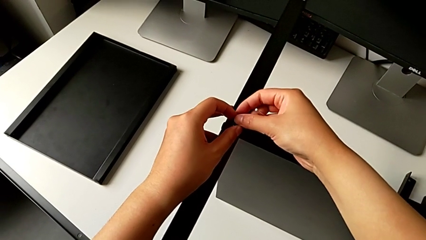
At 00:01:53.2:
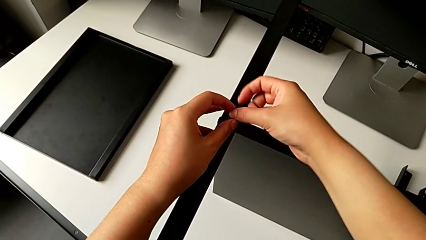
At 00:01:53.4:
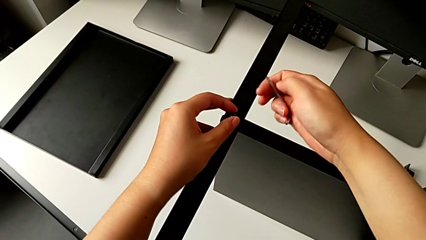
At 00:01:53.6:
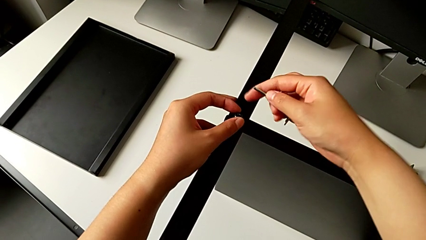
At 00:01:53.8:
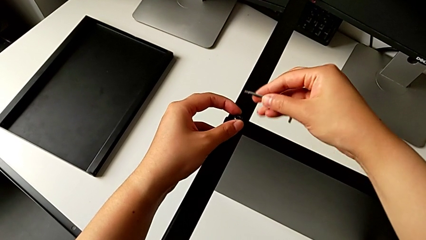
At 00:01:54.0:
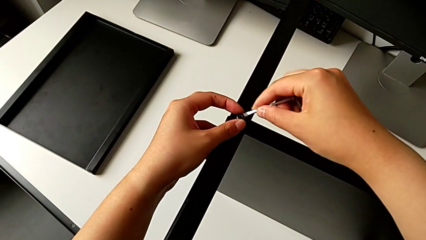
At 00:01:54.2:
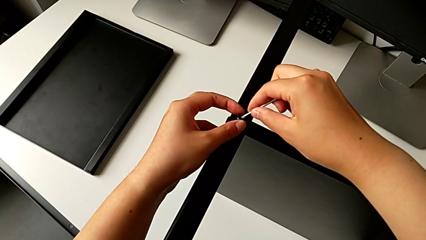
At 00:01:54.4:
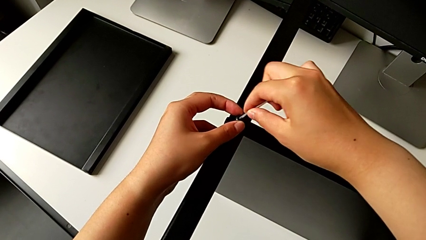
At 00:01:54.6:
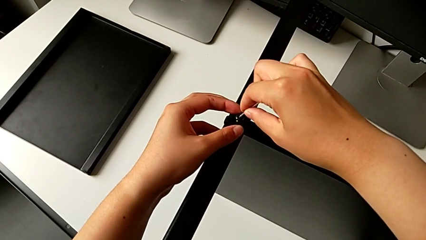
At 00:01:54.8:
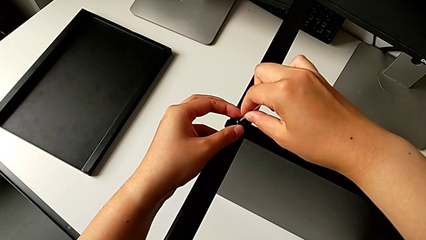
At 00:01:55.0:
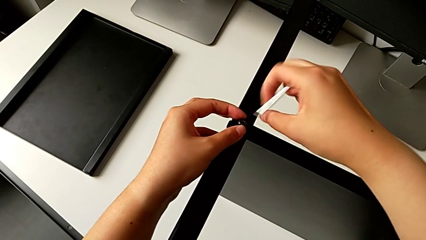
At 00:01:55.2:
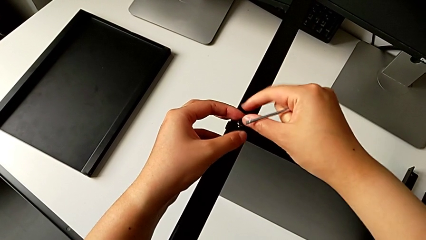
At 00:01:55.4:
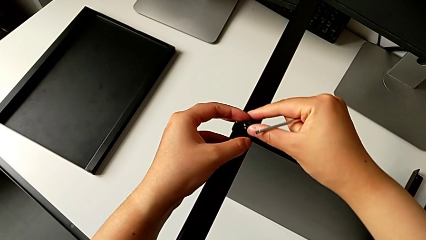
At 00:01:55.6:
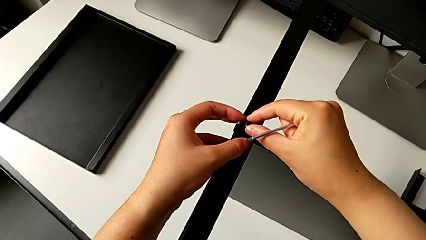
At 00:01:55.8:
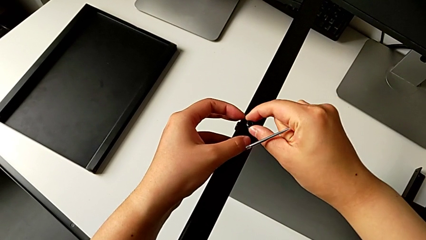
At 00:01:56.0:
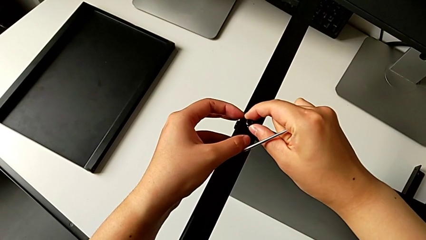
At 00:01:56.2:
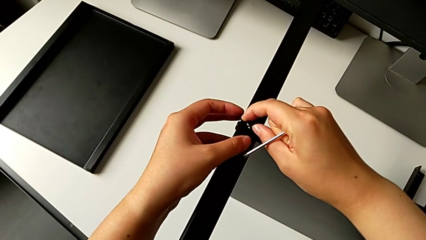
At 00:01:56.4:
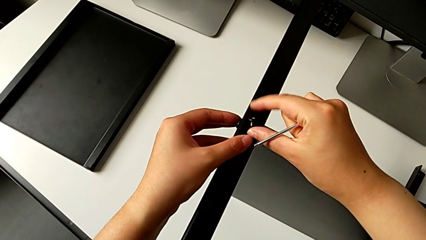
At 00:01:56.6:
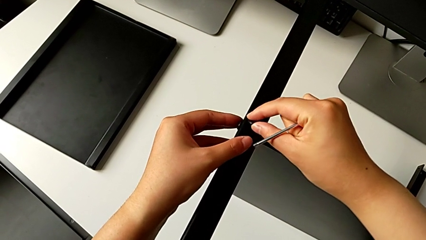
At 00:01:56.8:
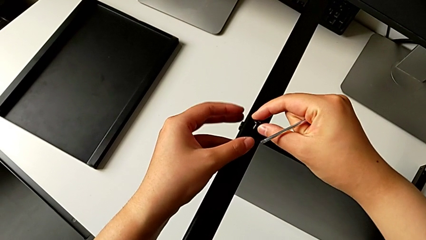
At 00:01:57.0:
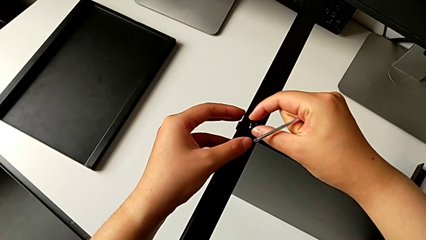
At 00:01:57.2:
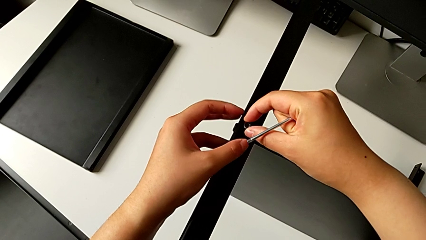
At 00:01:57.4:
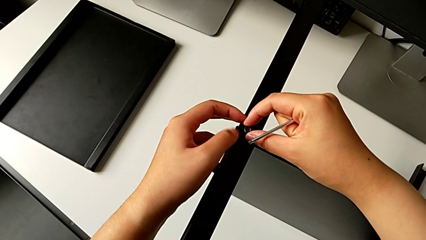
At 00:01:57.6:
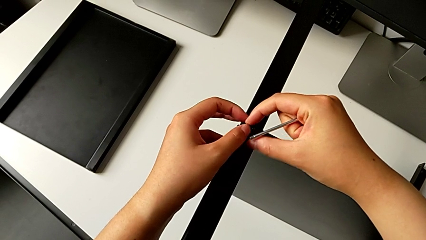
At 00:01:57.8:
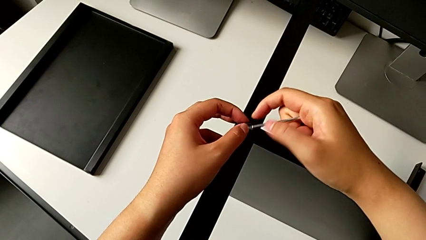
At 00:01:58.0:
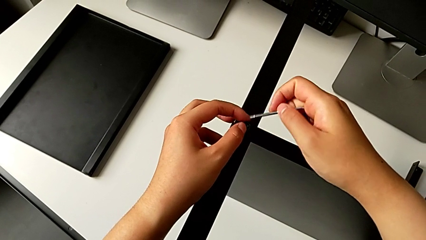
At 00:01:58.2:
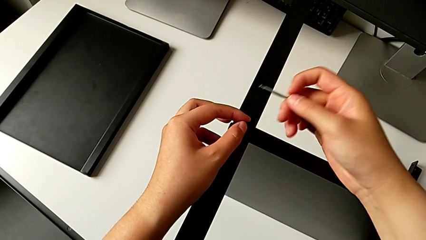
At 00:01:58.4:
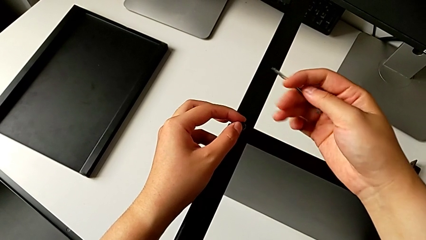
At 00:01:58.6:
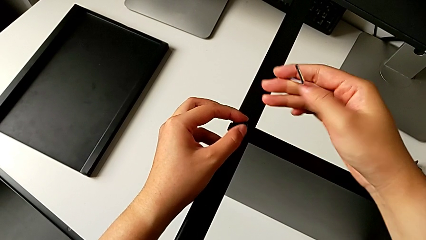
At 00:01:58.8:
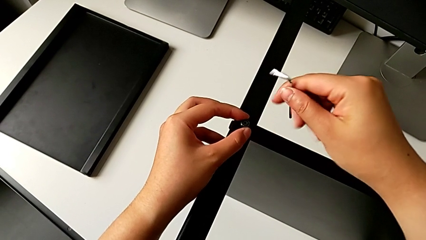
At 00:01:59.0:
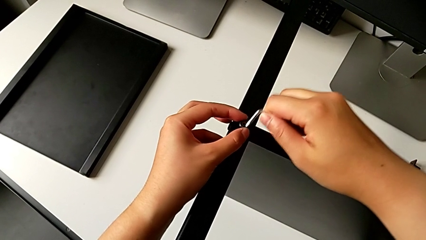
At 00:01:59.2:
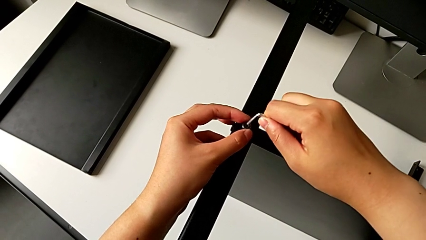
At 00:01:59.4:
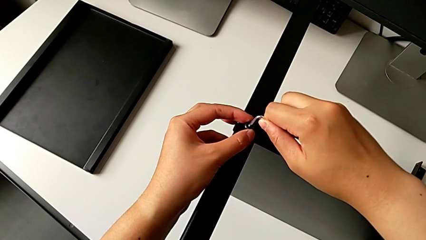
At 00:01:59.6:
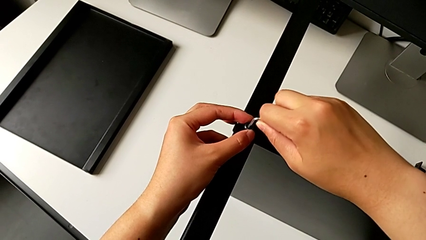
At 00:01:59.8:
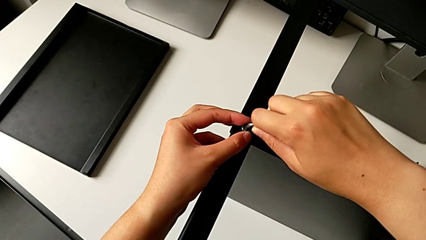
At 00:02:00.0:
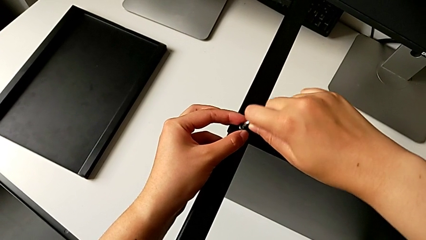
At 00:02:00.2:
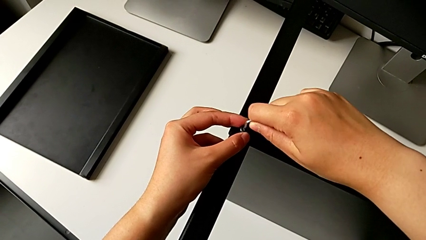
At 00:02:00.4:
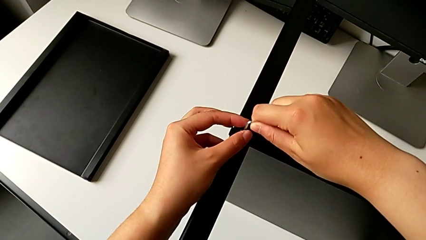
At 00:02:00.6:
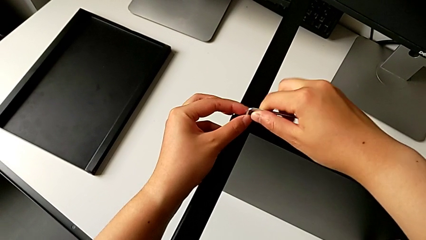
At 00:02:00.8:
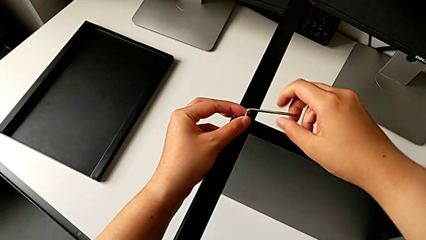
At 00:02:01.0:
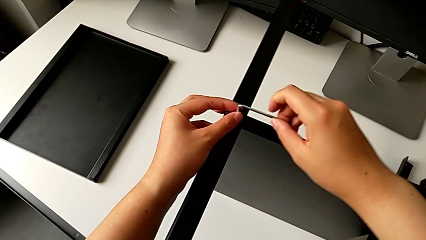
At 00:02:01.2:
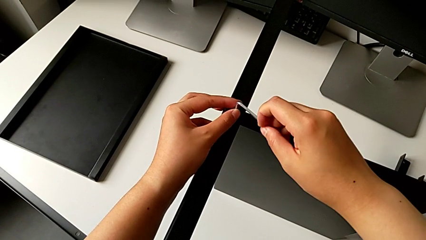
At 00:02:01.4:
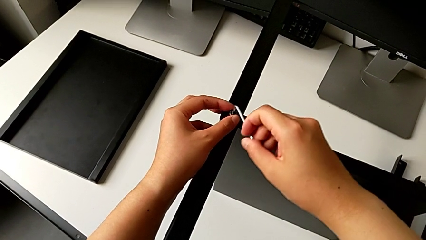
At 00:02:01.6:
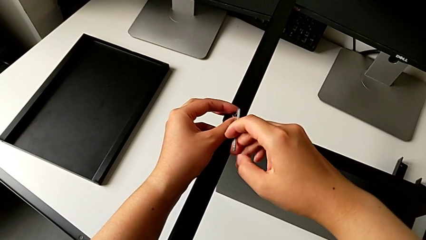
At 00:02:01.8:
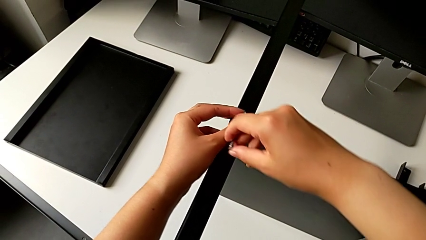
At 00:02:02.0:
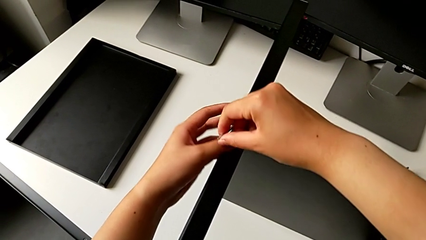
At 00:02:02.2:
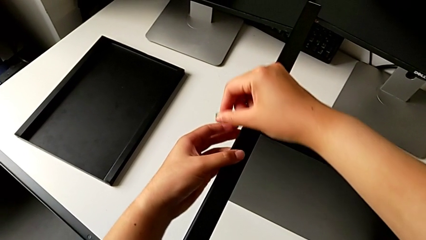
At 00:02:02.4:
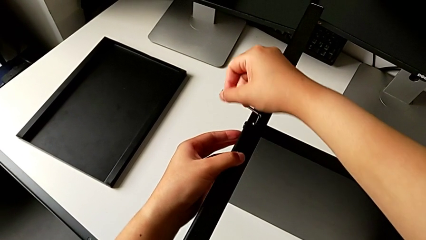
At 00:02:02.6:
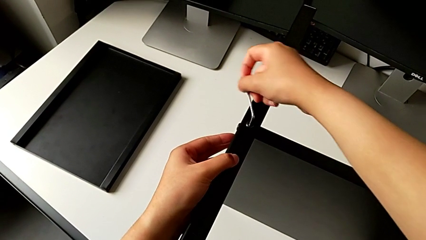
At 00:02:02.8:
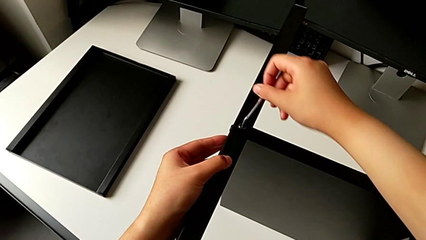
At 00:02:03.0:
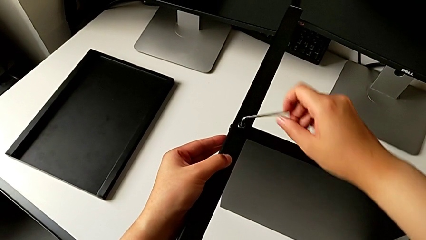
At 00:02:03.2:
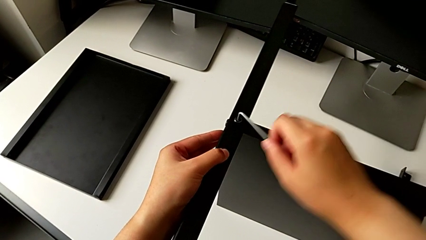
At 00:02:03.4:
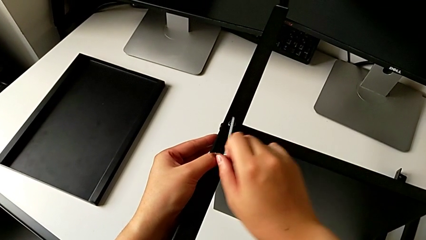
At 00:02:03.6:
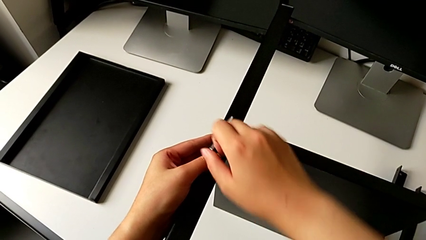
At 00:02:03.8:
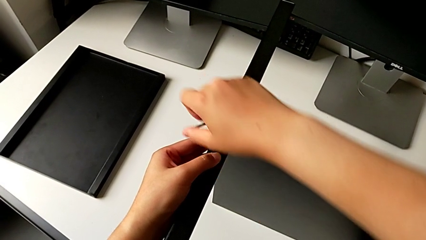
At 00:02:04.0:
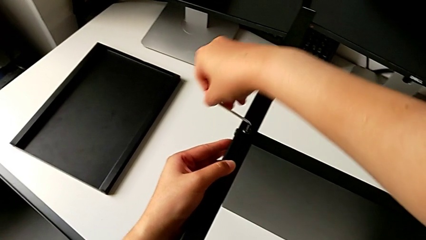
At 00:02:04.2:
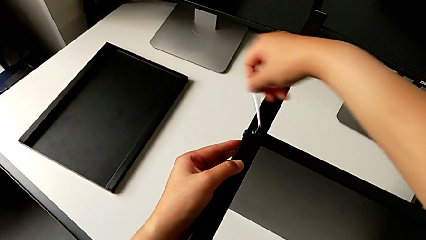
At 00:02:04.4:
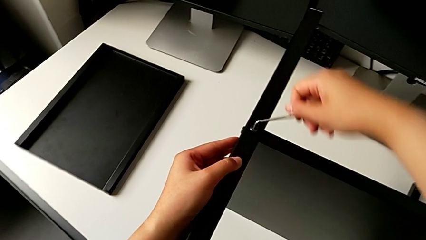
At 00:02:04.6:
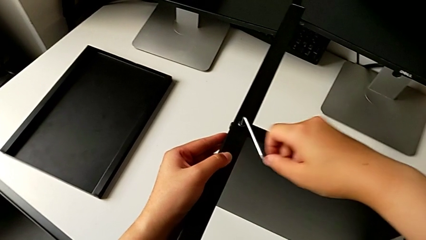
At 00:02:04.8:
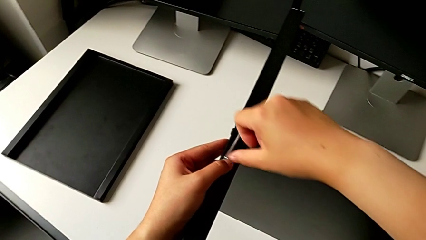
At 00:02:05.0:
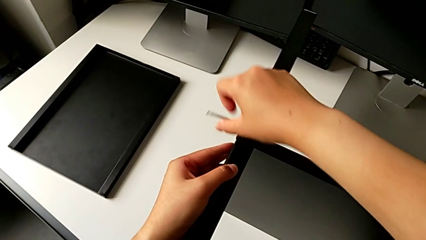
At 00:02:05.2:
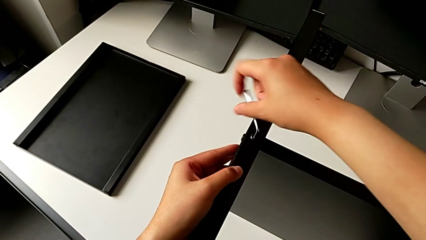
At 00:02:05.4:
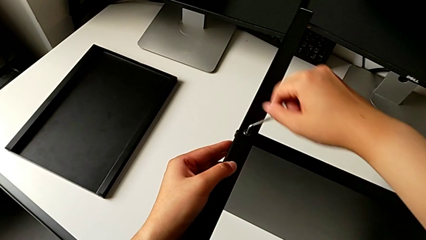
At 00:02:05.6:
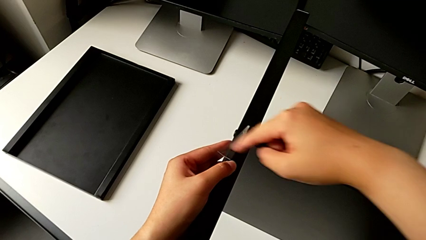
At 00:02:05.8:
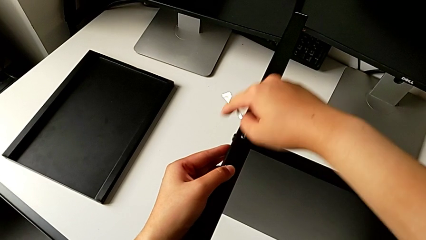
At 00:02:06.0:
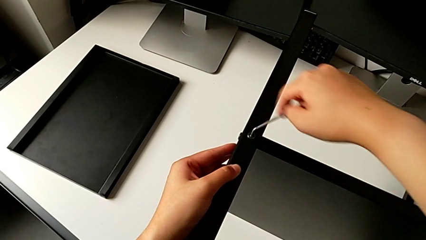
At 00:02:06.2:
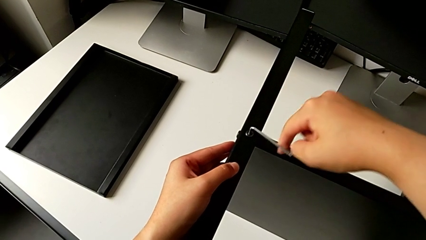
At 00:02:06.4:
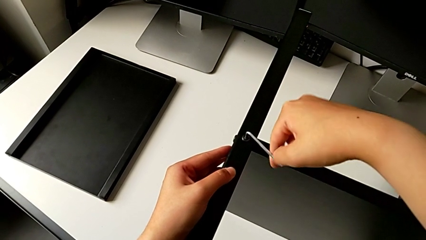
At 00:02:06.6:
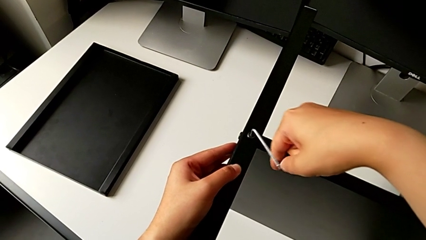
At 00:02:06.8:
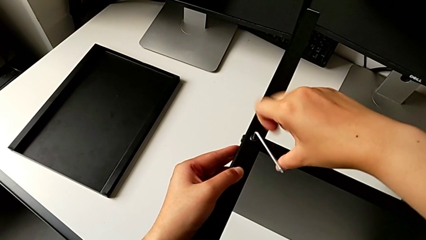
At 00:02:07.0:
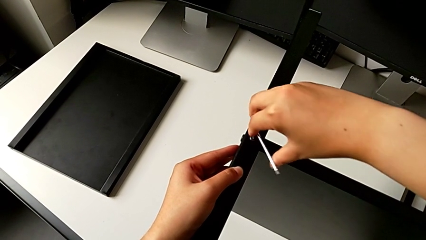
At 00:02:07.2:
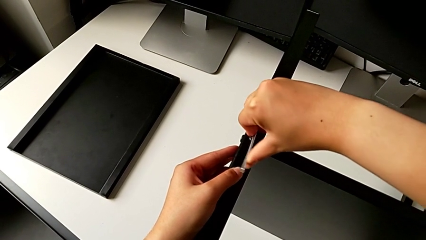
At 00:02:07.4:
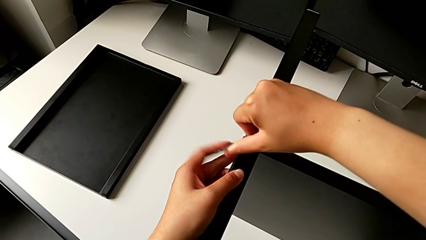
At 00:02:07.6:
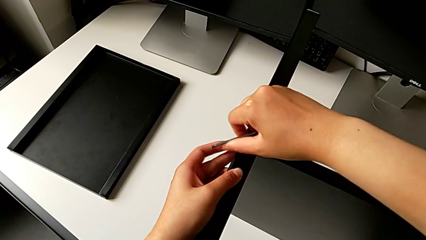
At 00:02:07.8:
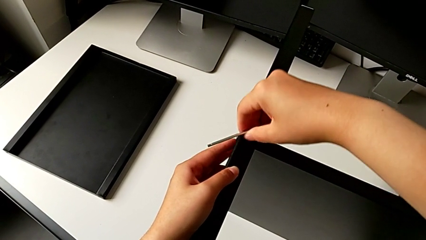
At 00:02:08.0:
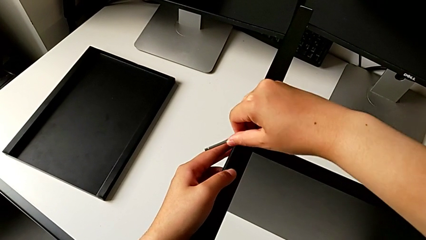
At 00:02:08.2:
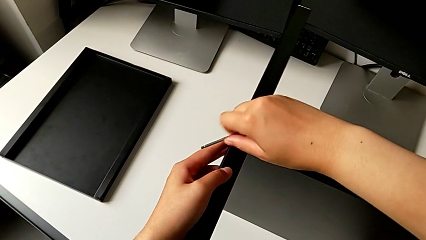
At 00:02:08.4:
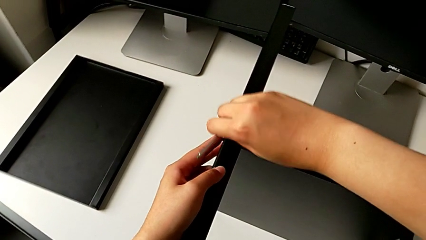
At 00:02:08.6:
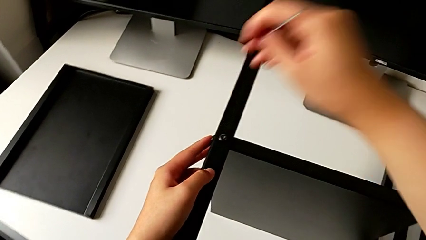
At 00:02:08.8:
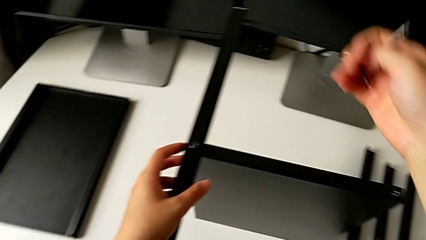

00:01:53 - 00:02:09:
The camera wearer is screwing the first leg into the shelf. They insert the Allen wrench, screw the hex socket head, insert the second Allen wrench, screw the second hex socket head and withdraw the Allen wrench.
